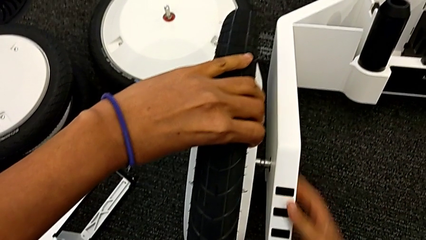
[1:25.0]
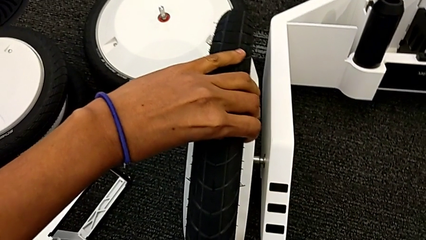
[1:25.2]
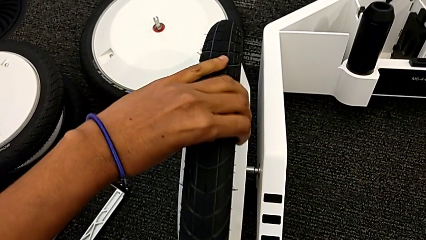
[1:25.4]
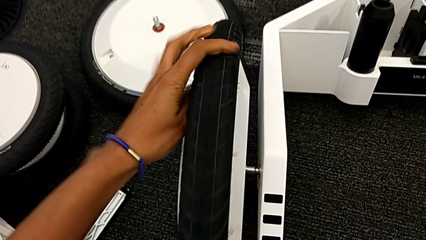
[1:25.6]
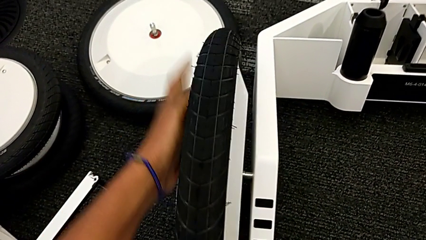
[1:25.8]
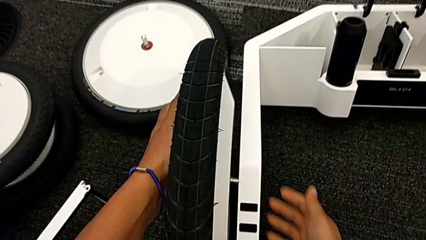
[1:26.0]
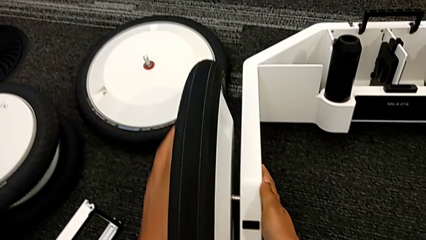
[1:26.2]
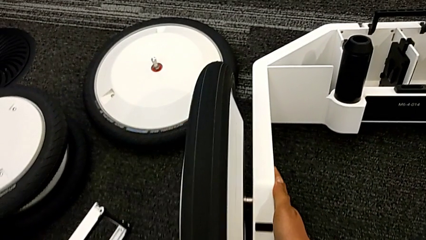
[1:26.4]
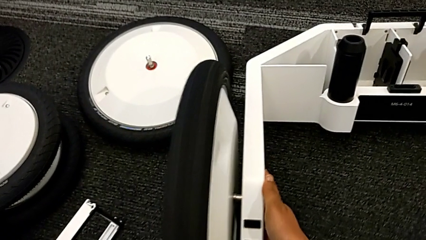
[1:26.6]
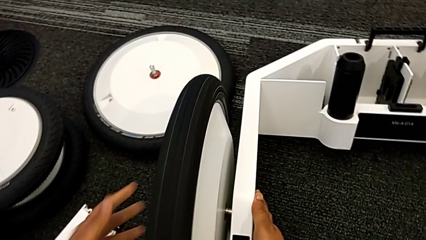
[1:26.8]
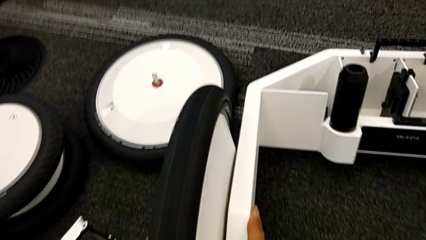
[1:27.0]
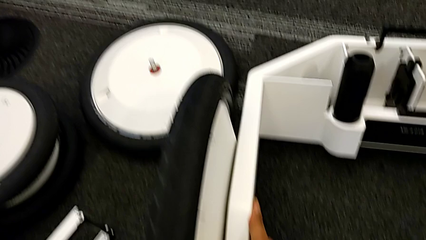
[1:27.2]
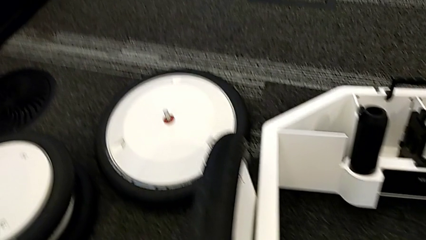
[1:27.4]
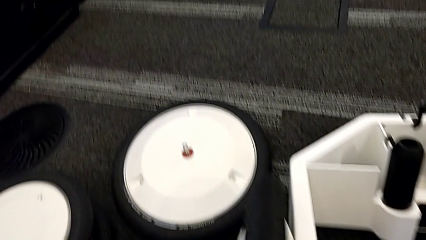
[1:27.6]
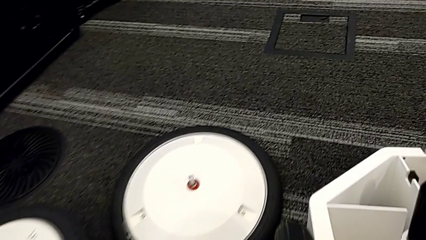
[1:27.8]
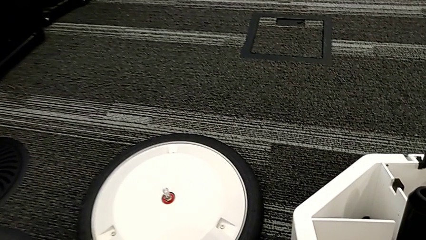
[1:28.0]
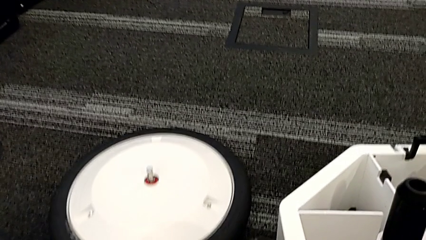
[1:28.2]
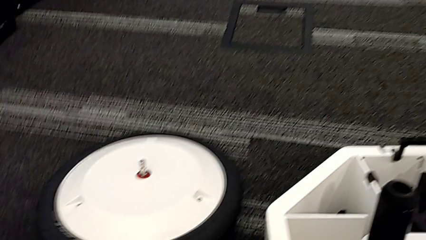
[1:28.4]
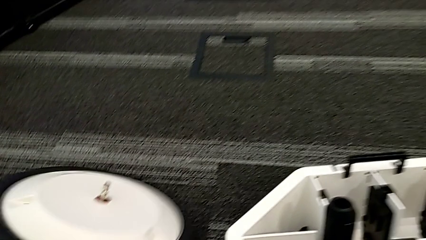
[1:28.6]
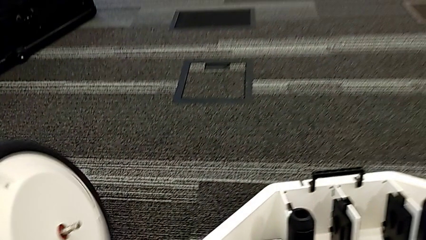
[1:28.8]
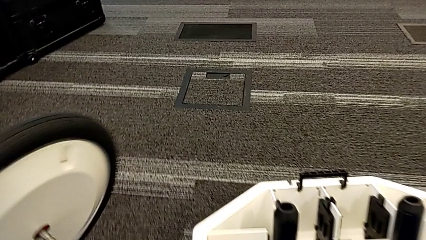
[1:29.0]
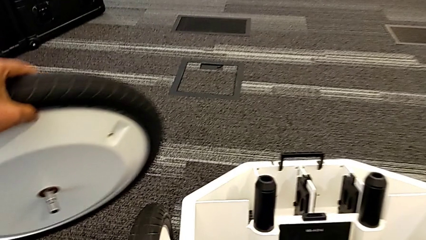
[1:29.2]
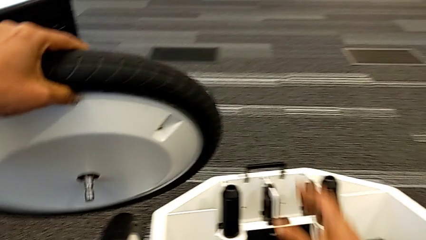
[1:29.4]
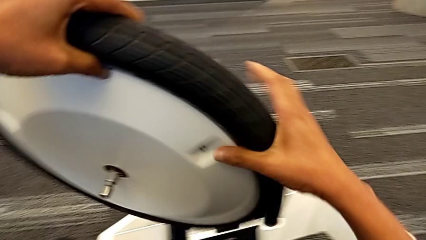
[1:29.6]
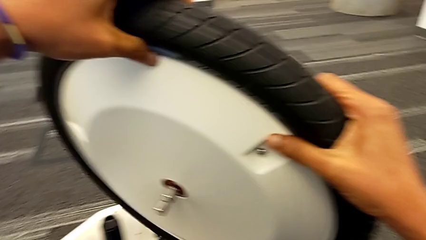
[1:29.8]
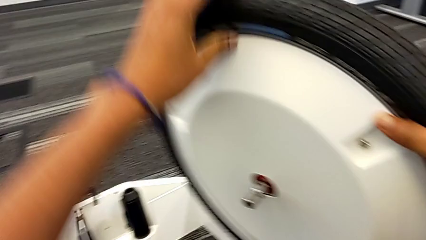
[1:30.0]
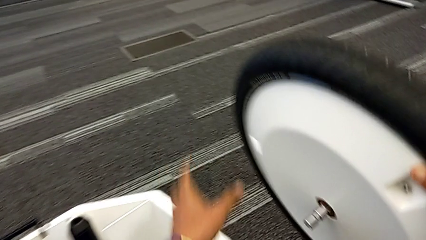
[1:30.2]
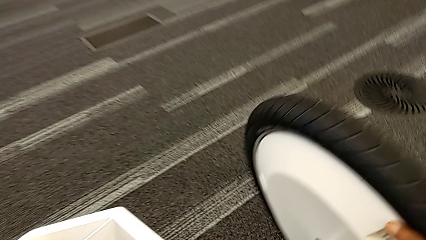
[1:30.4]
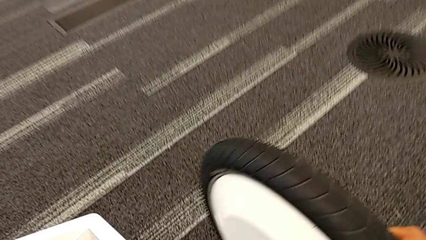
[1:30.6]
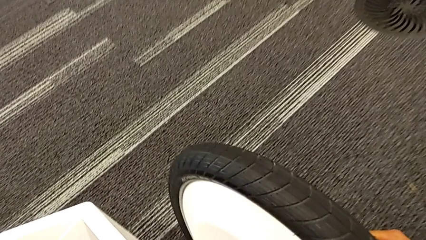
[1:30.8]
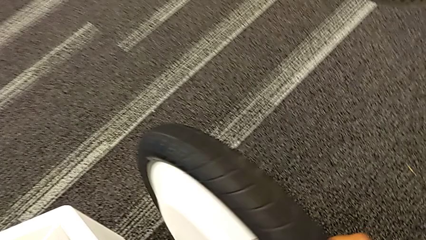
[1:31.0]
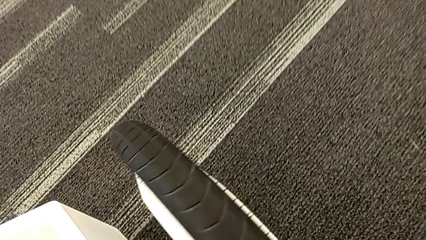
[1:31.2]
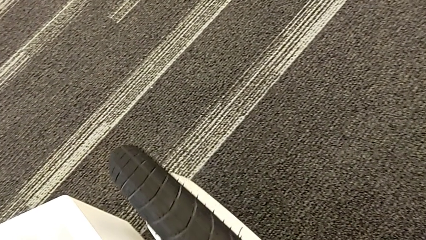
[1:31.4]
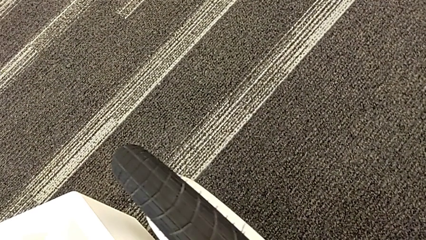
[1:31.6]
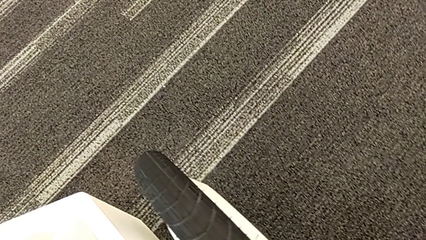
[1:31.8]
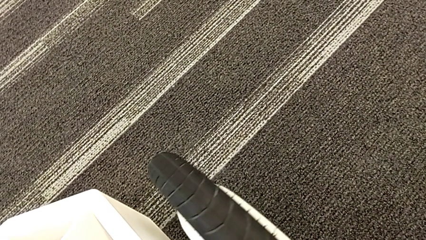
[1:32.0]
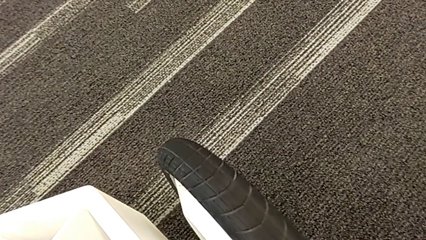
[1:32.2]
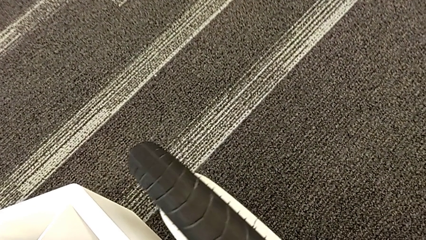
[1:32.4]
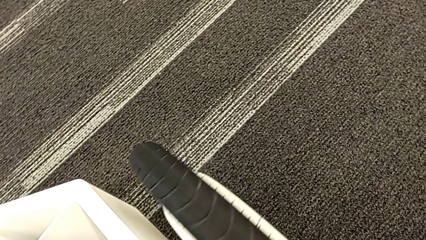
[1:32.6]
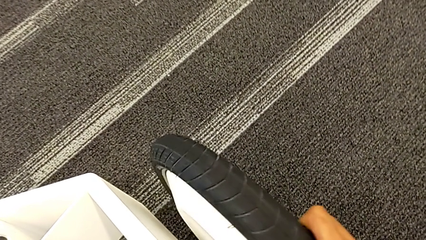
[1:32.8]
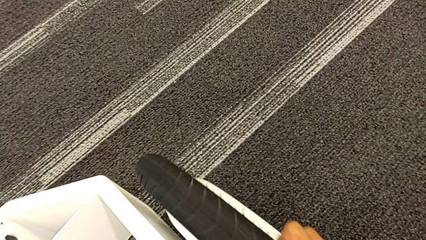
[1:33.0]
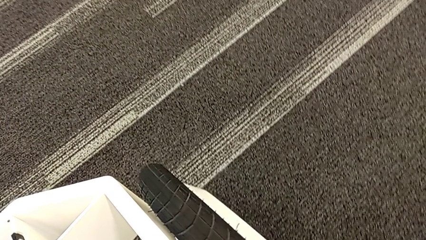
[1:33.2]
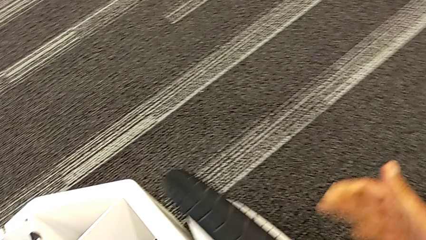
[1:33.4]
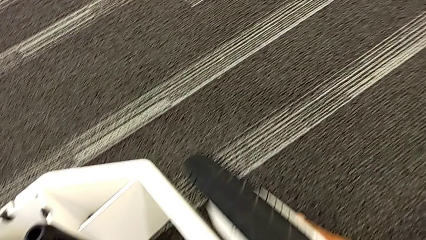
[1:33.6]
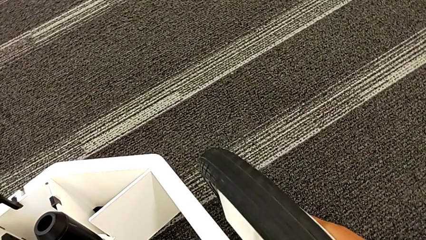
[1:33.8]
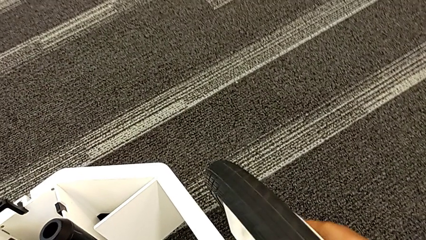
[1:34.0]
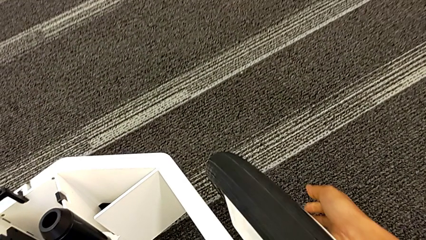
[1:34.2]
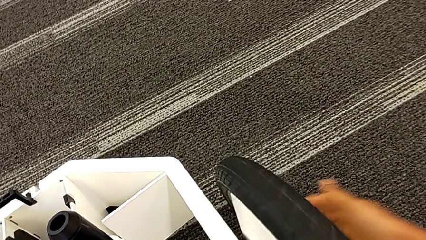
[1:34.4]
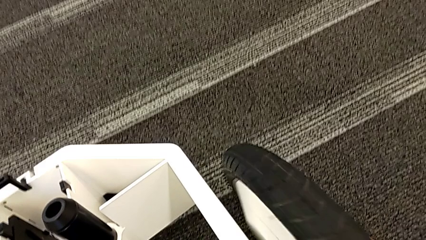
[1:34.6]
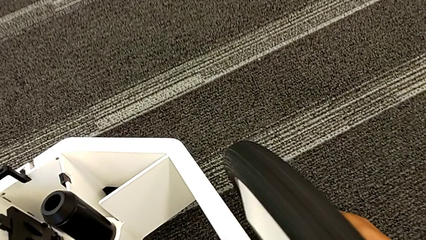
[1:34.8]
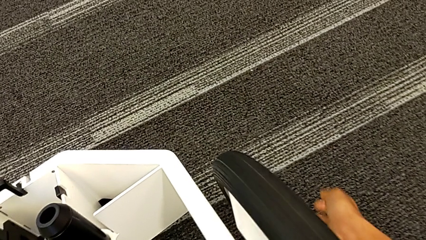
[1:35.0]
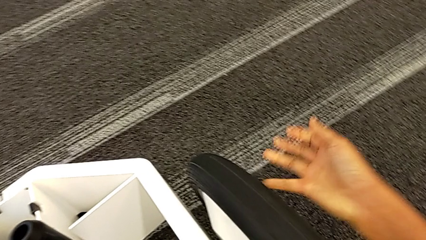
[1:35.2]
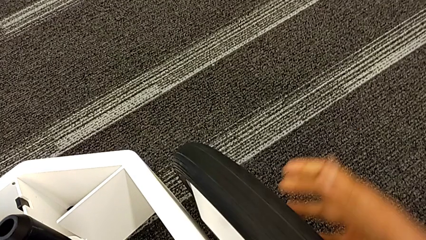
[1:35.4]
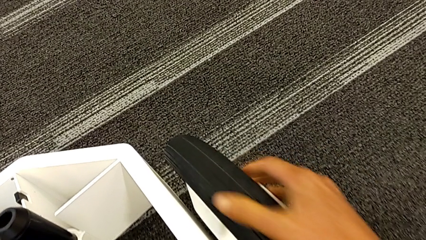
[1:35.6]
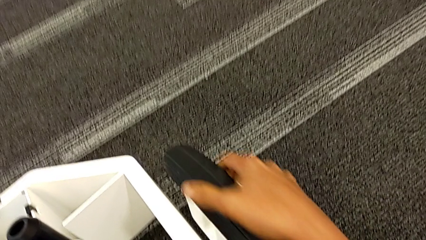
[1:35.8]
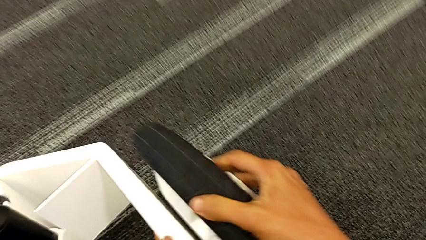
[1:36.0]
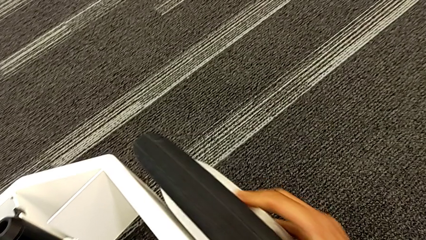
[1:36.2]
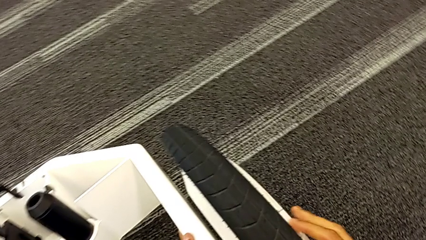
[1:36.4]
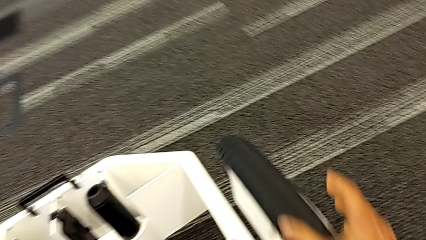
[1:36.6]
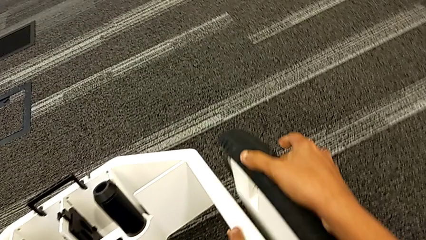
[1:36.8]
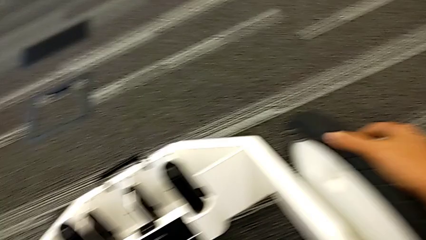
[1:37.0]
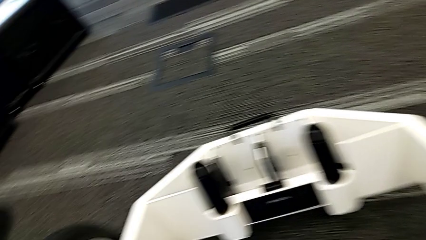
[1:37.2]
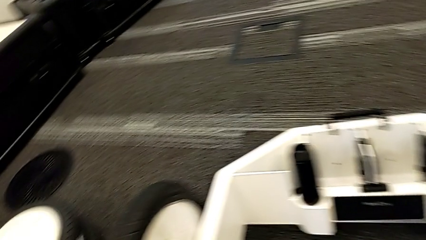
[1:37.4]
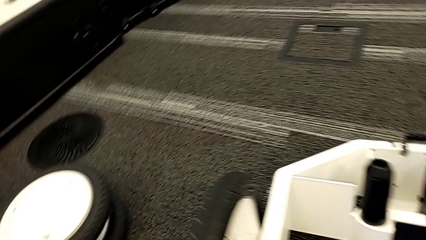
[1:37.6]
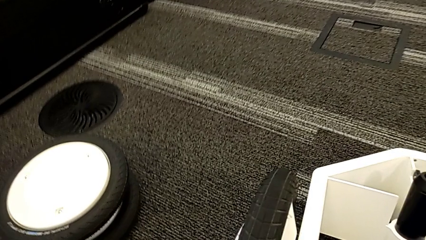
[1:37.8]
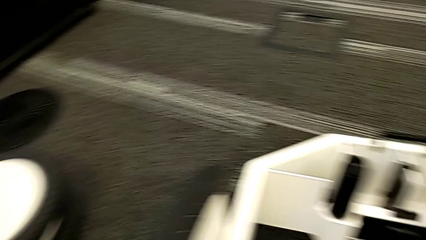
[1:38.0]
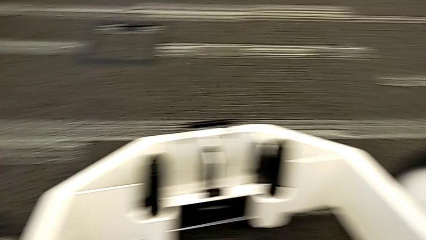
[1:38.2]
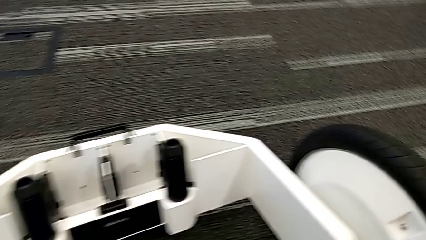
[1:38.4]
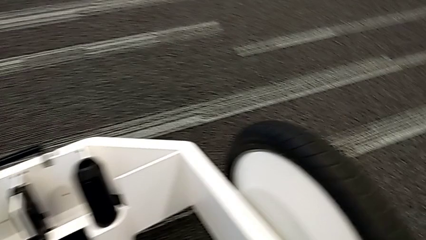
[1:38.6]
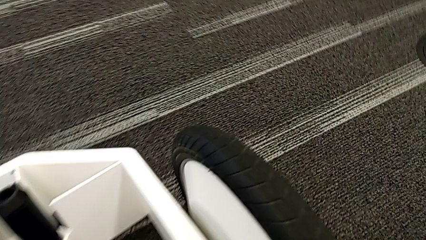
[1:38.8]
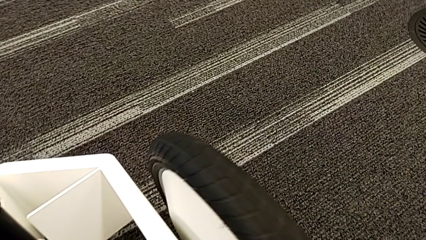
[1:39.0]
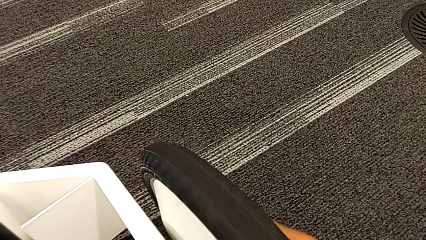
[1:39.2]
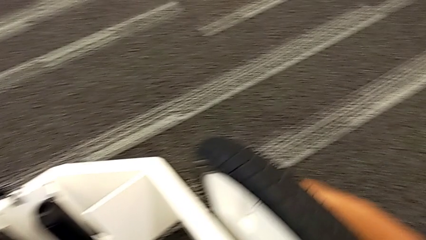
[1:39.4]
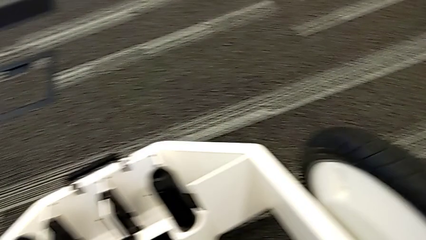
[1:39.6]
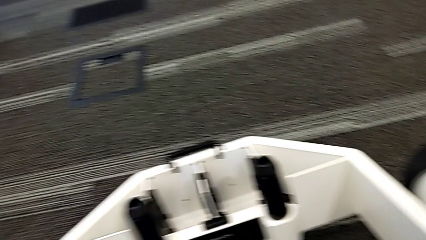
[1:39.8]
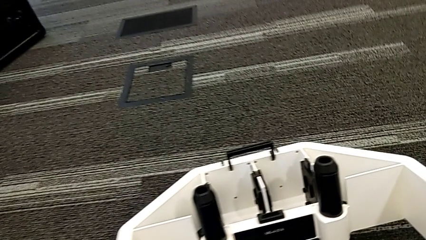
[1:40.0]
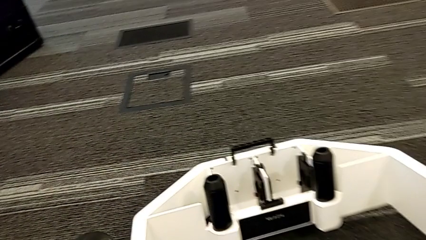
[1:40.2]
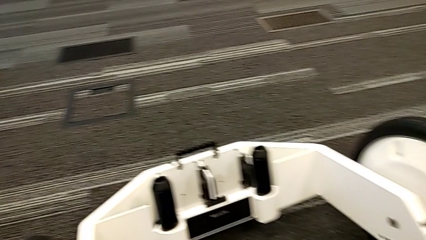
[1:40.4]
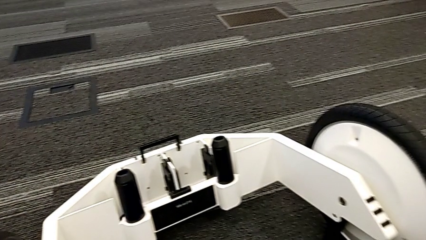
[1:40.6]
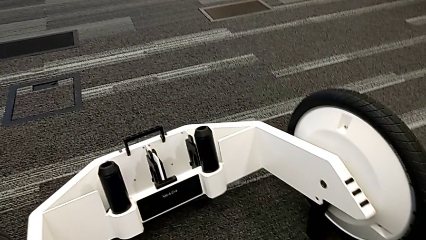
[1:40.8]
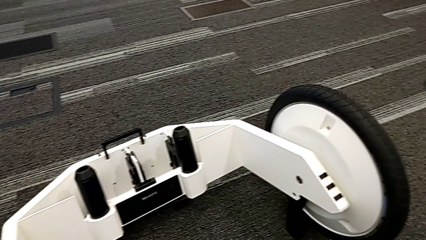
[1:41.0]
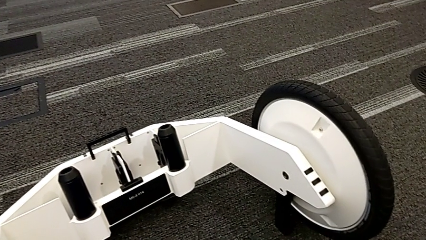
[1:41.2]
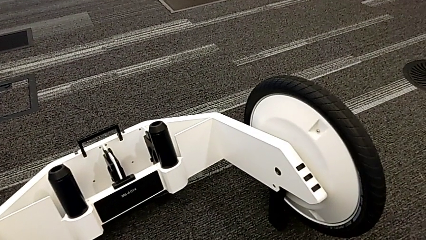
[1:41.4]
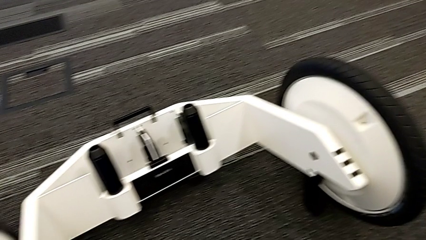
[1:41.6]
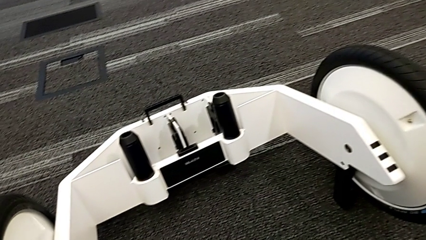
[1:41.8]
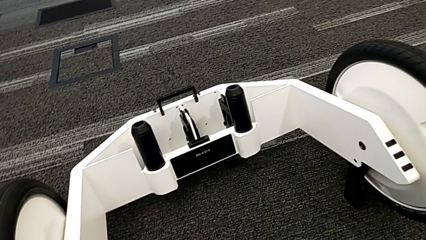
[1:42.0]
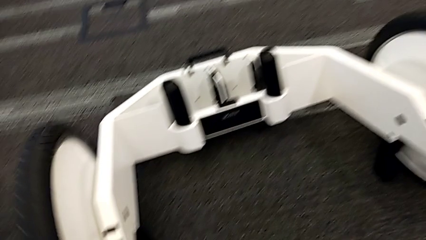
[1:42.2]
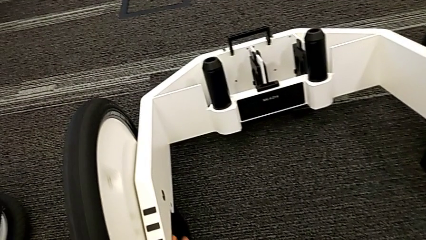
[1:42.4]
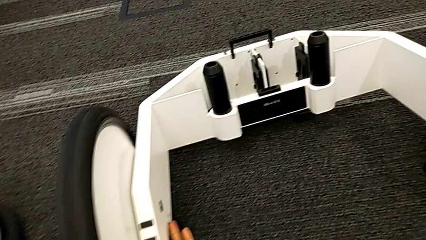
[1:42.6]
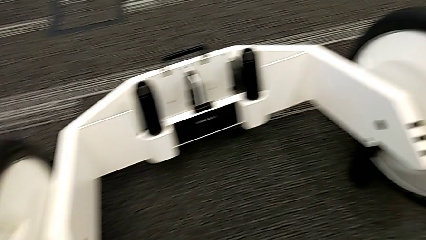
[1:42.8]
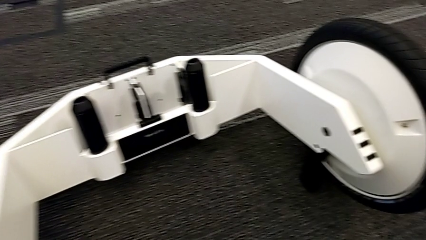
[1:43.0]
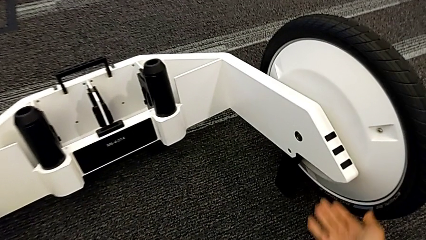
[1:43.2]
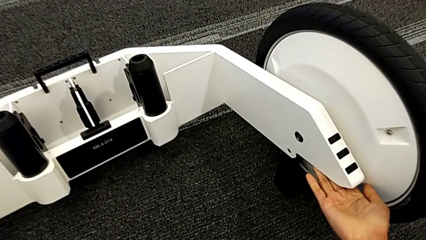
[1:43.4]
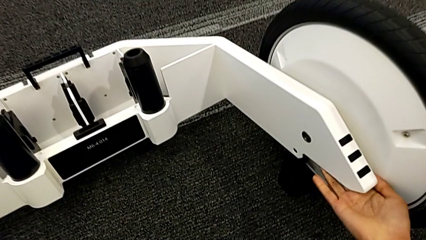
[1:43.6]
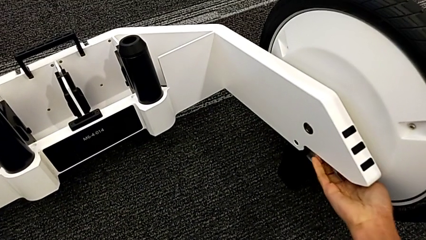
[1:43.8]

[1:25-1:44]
The camera wearer is inserting the remaining wheels into the wheel unit to form the base. They assemble the first wheel and begin to wrongly insert the second wheel, not fitting the wheel into the wheel unit.
